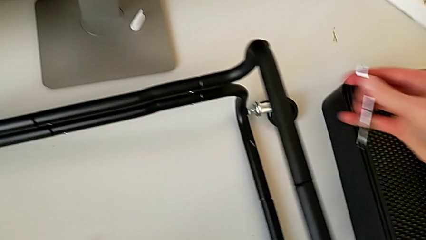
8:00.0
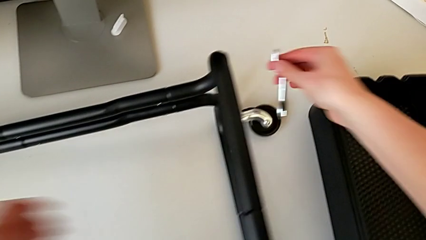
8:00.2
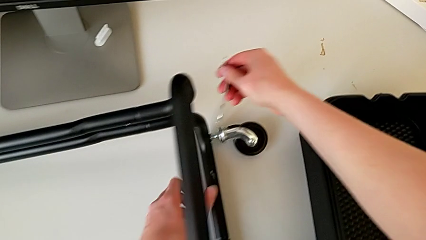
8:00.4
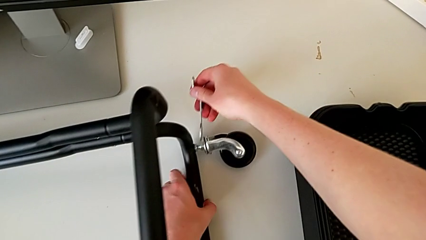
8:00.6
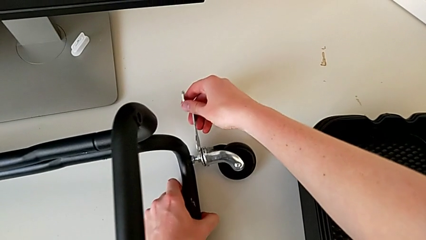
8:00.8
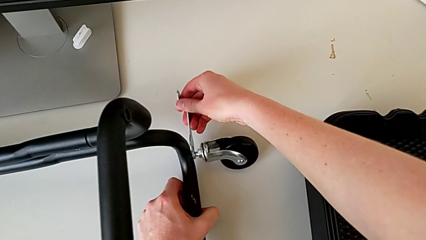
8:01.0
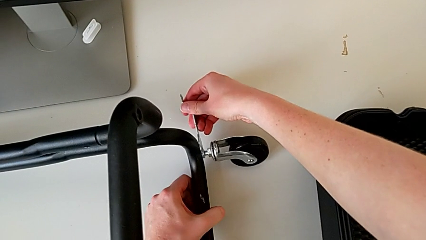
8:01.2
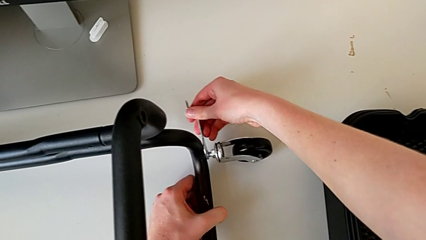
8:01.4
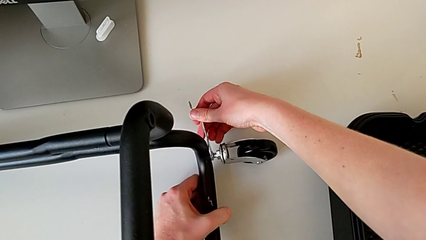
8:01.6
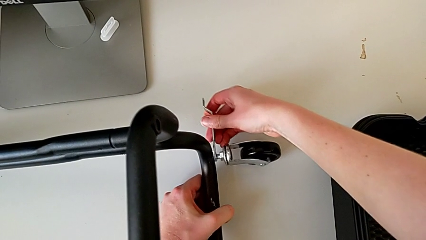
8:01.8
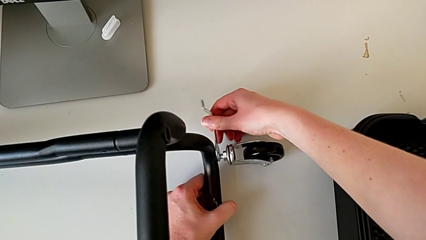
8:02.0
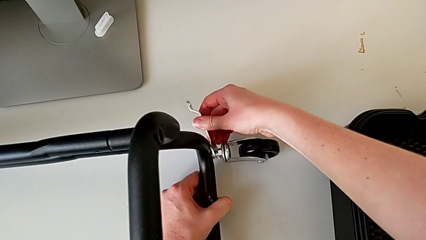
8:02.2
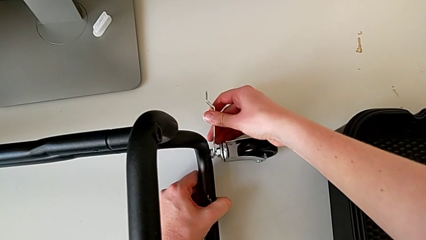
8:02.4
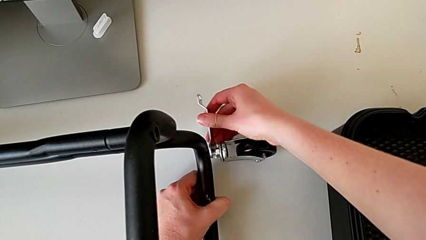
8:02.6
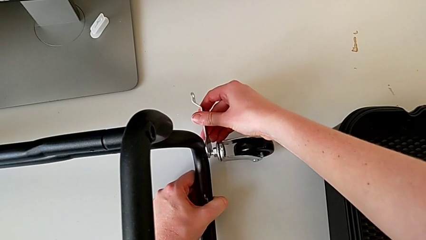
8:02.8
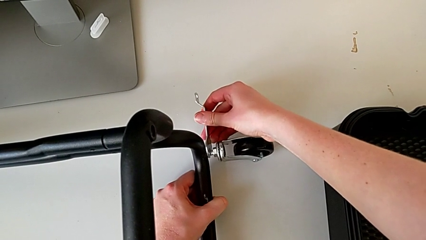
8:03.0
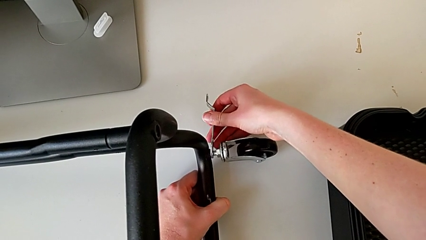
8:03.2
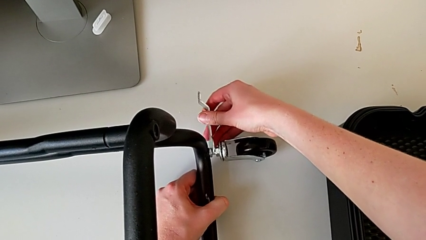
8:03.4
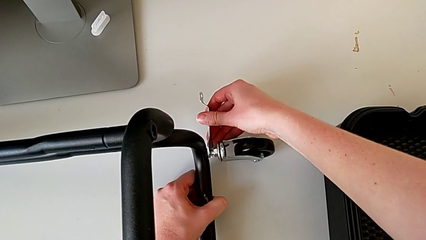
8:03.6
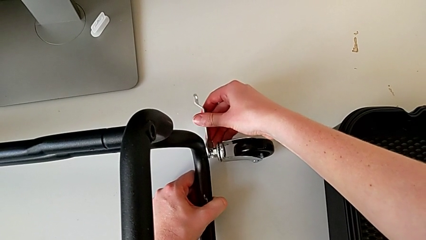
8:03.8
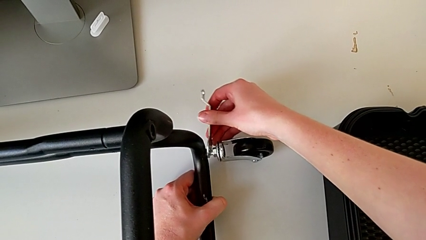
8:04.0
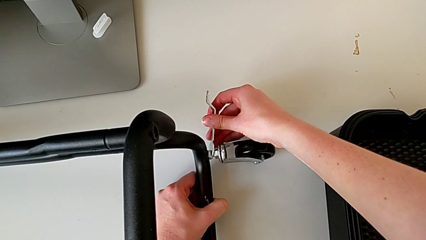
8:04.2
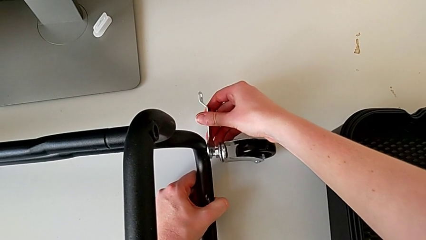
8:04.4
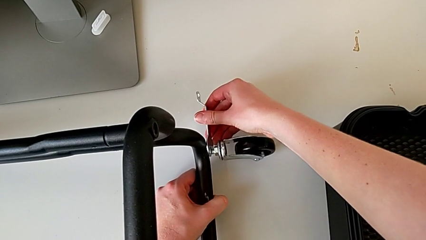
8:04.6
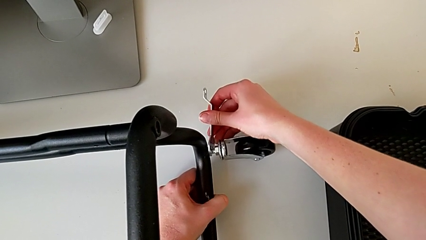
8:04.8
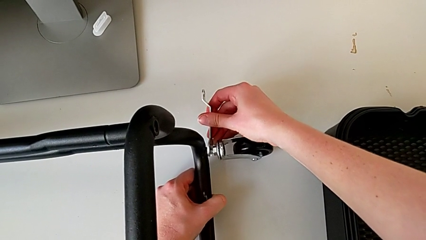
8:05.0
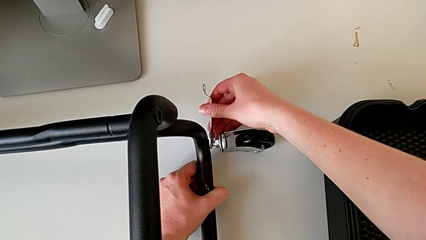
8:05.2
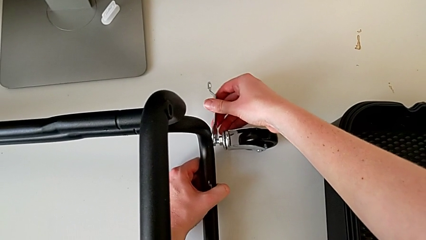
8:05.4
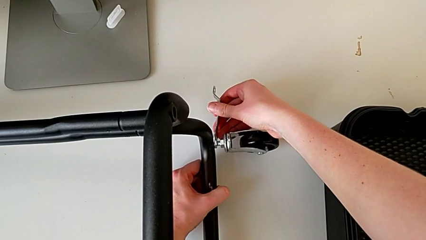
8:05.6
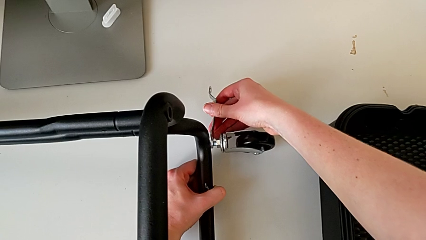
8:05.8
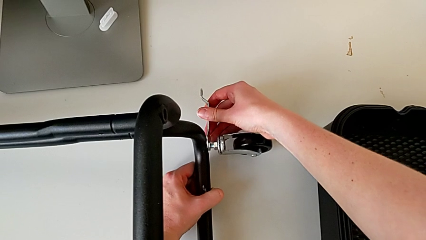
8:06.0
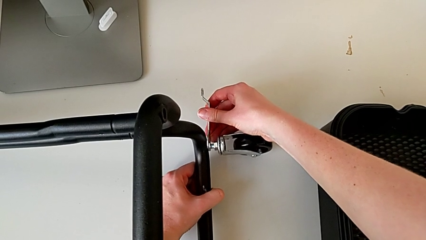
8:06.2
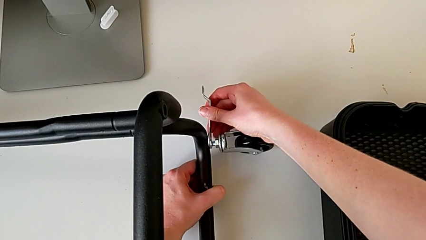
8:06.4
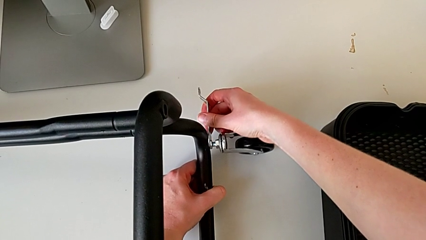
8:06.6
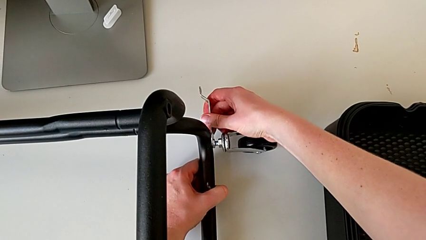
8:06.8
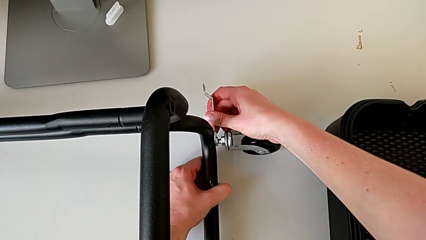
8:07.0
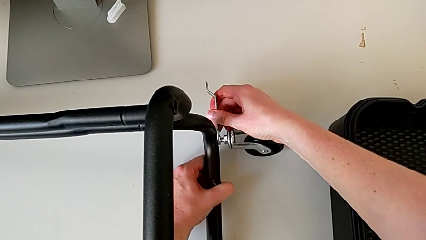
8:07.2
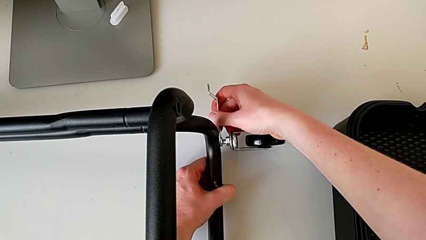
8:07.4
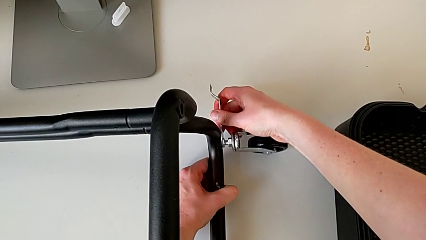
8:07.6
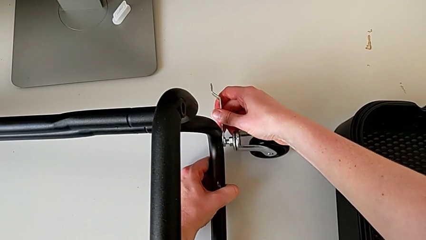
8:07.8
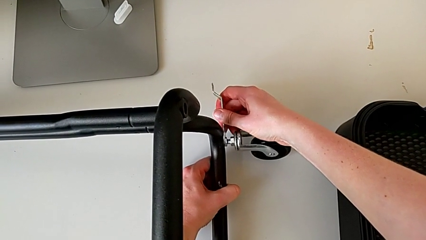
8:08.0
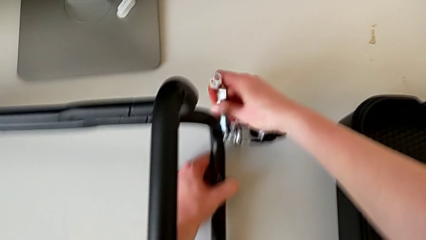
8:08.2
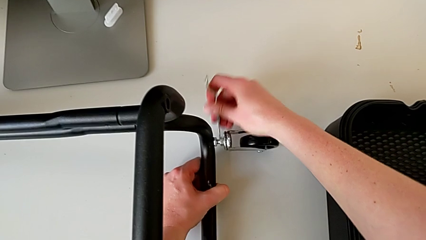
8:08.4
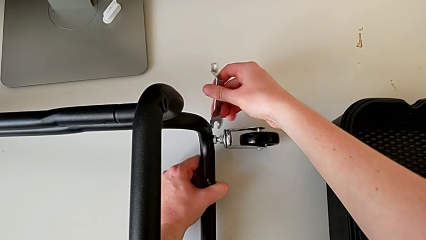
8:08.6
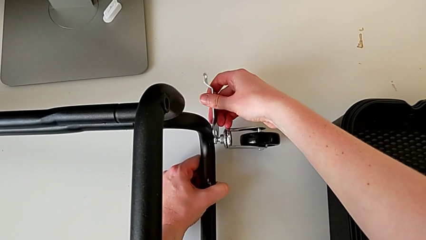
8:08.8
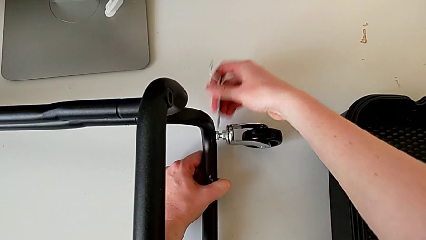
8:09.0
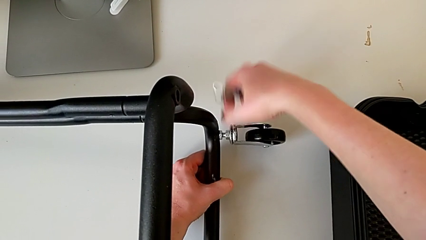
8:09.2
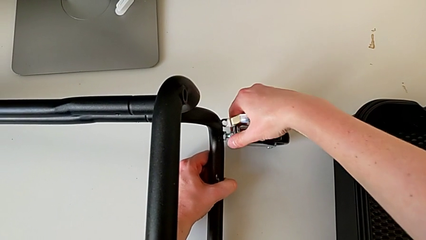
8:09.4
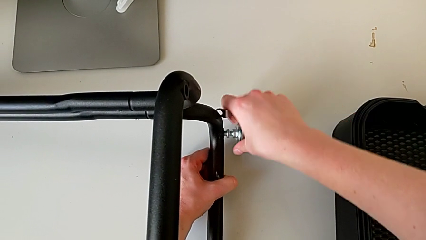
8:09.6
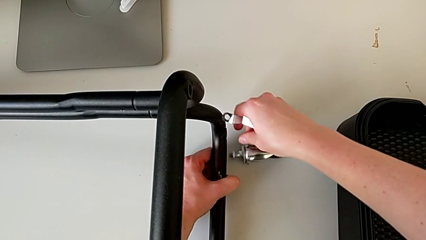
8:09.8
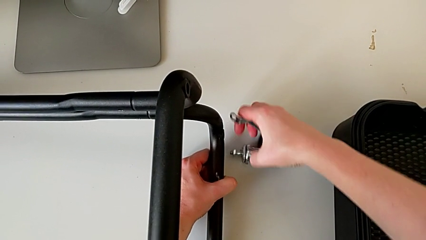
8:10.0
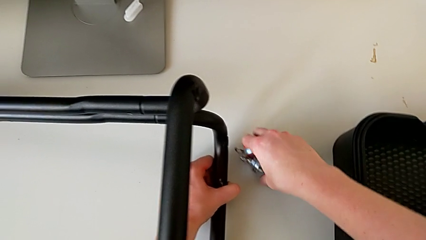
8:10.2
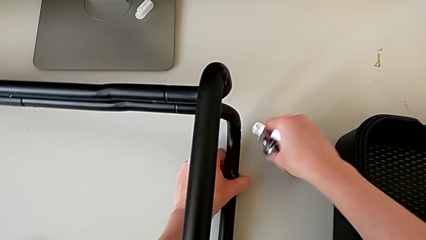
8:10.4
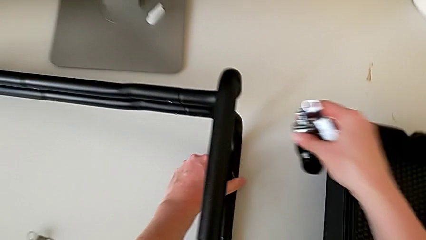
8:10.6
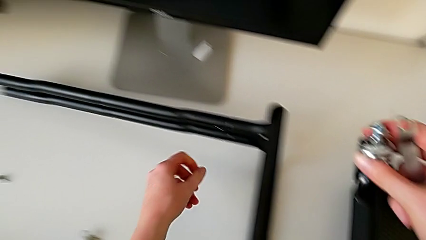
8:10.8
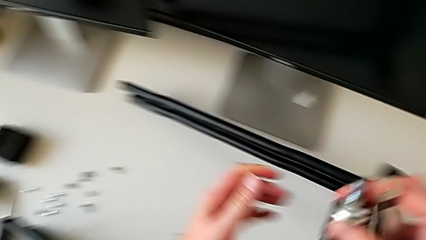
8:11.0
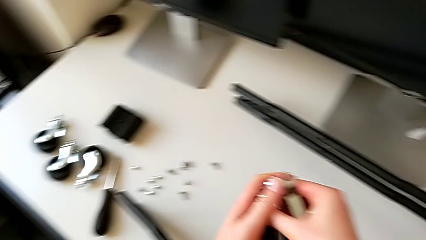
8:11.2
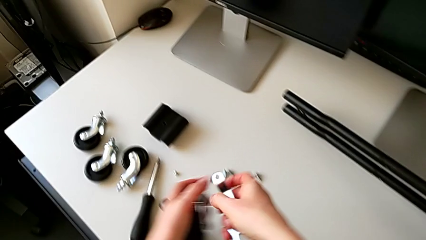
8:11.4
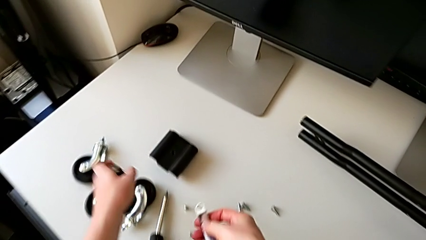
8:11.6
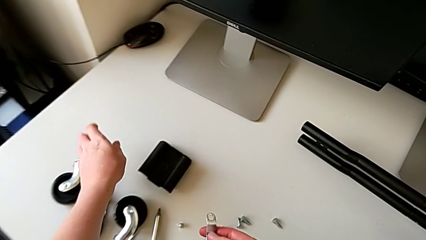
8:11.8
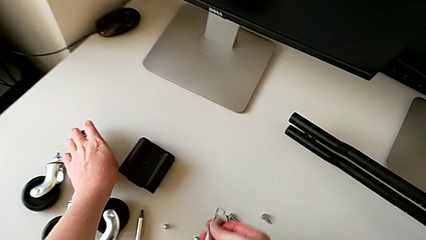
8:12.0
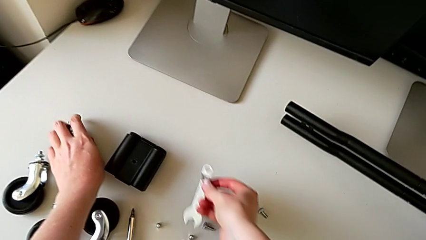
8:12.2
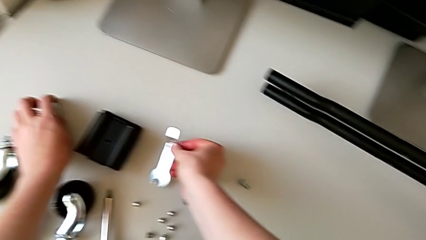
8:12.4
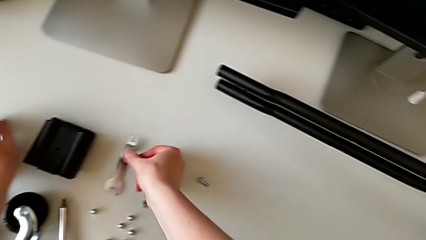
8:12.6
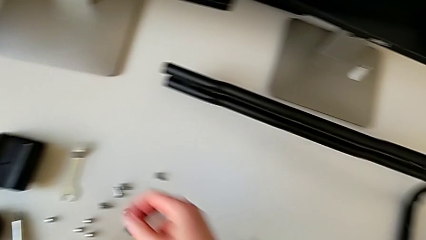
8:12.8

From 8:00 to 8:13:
The camera wearer is disassembling the wheels. They unscrew the fourth wheel and place it.

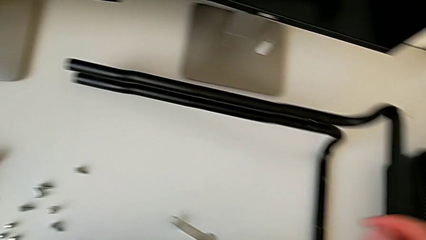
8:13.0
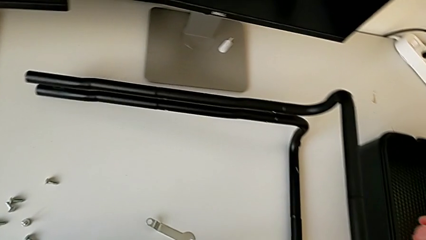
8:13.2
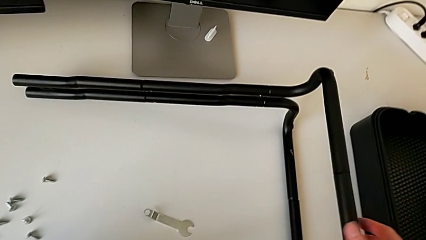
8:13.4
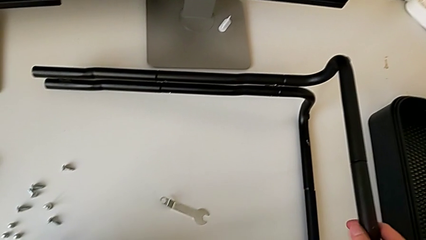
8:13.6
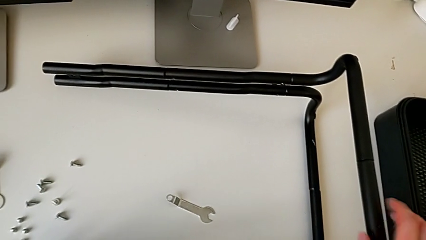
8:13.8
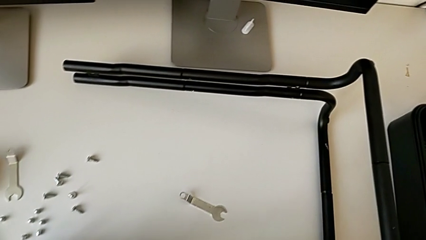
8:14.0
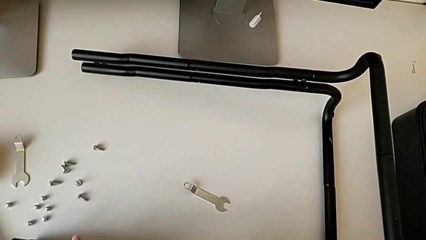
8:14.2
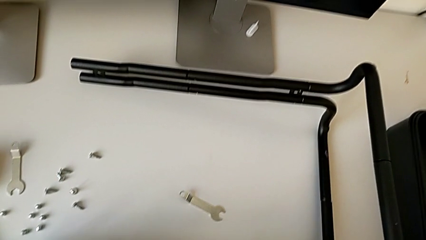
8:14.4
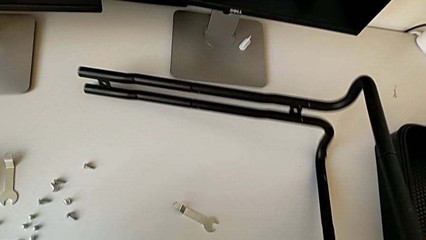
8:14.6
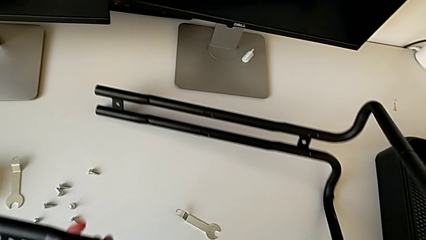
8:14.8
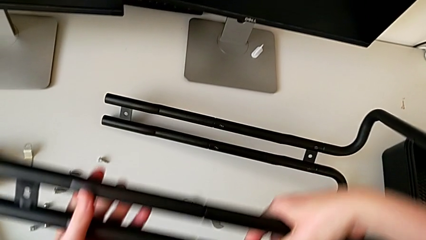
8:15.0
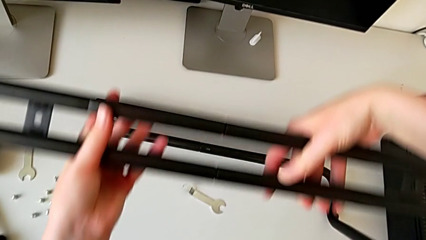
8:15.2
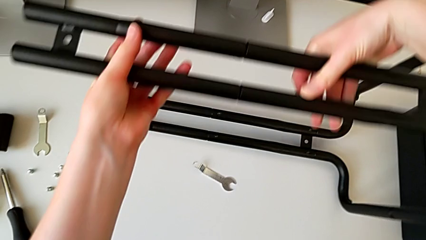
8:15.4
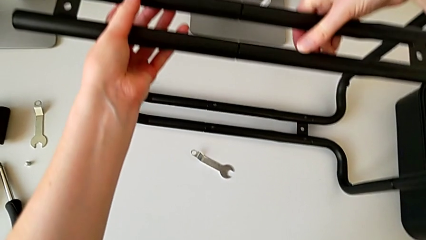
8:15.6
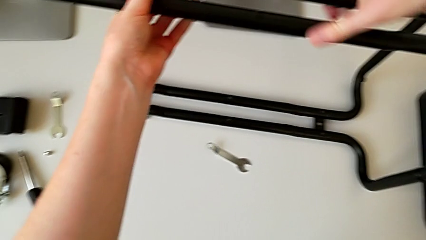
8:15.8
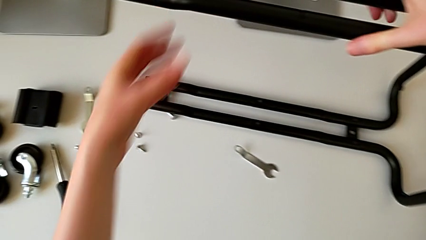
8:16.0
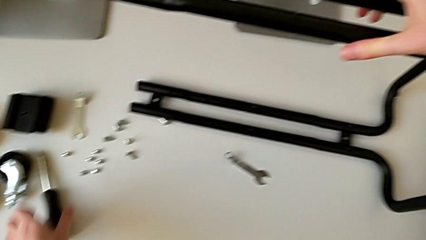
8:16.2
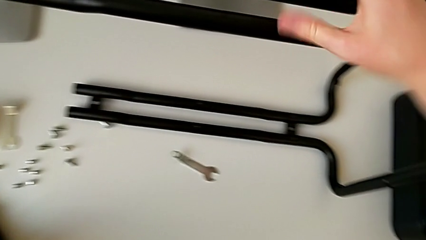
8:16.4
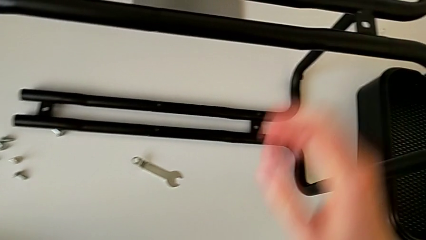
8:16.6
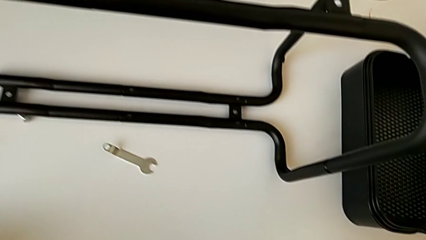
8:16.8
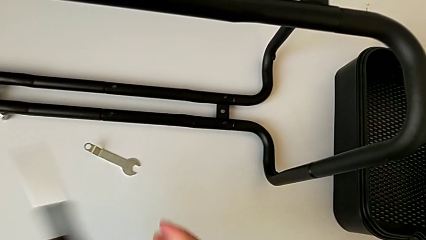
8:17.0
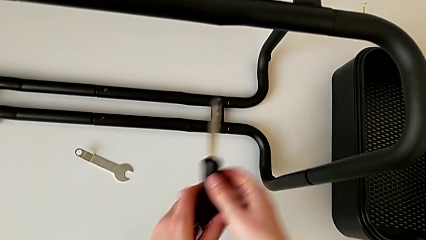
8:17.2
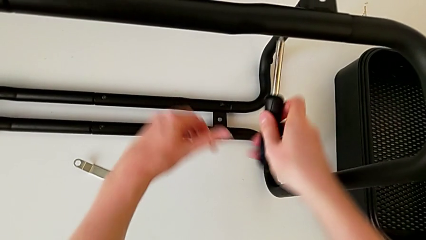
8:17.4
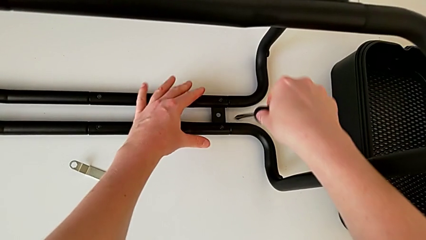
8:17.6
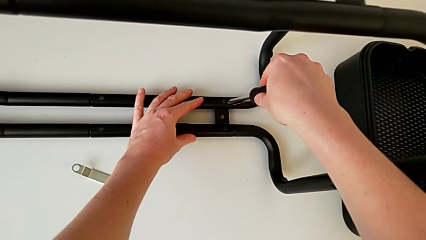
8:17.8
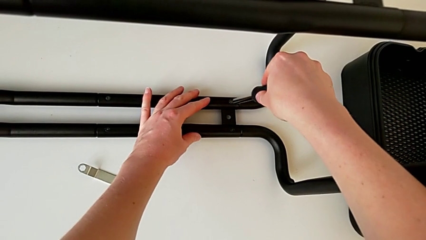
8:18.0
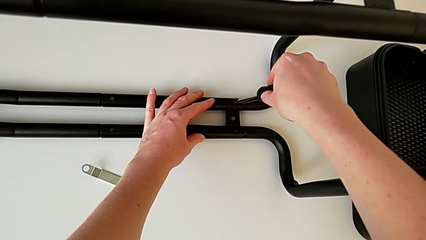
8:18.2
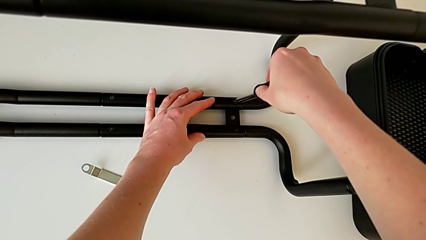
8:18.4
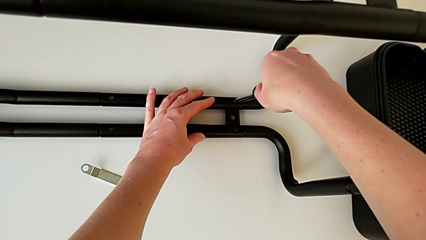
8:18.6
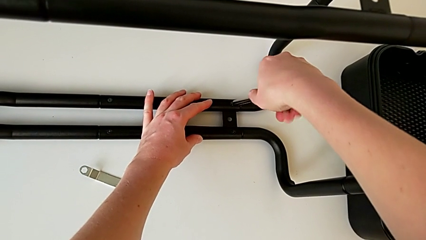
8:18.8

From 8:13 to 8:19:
The camera wearer is unscrewing the black bars. They rotate the half frame and grab the screwdriver.
